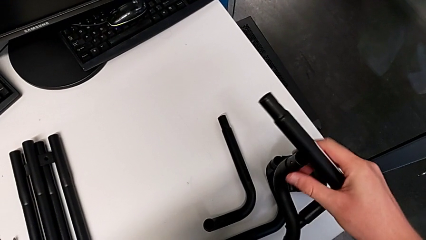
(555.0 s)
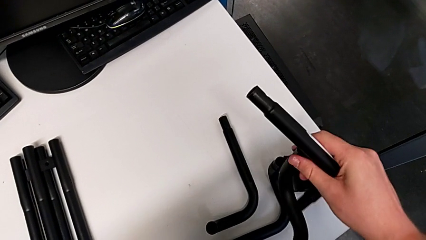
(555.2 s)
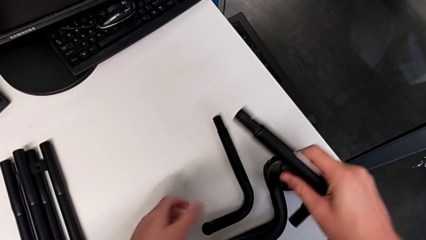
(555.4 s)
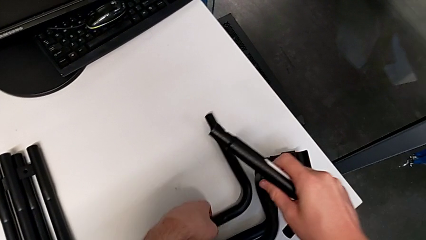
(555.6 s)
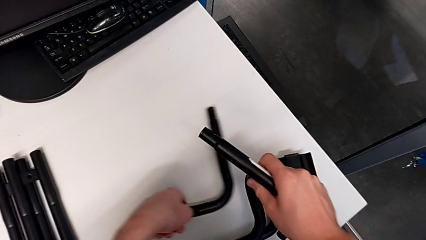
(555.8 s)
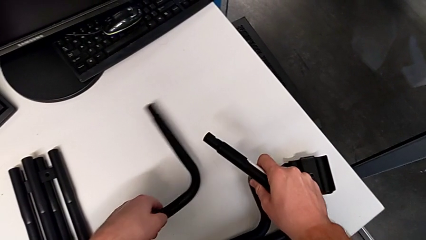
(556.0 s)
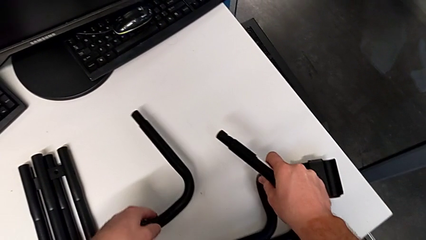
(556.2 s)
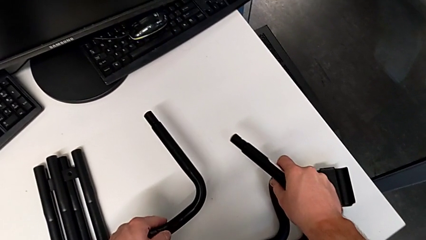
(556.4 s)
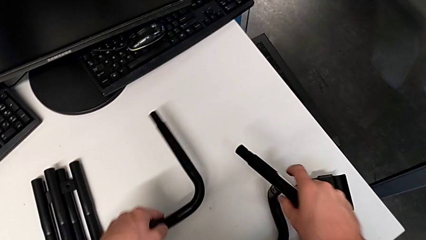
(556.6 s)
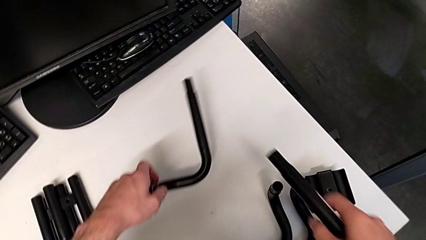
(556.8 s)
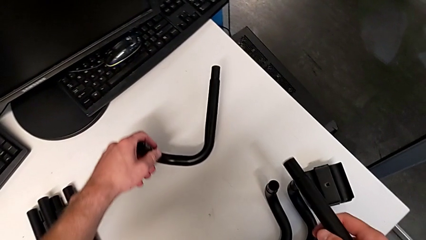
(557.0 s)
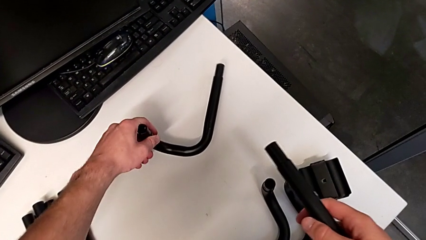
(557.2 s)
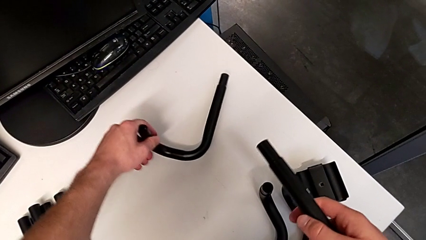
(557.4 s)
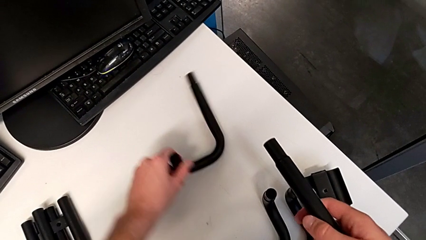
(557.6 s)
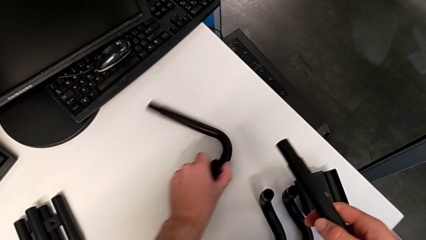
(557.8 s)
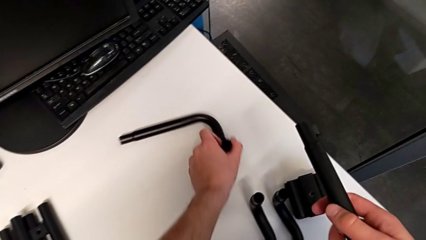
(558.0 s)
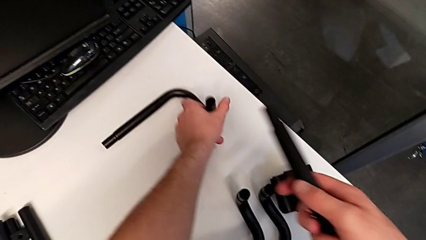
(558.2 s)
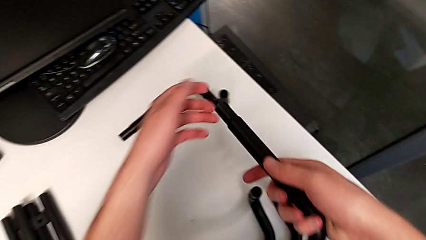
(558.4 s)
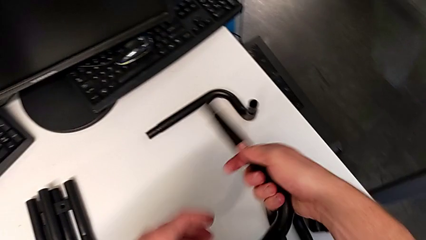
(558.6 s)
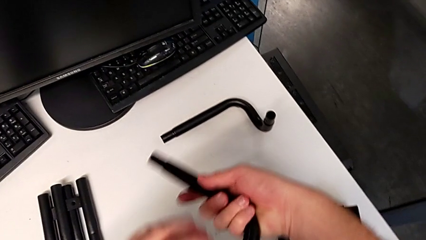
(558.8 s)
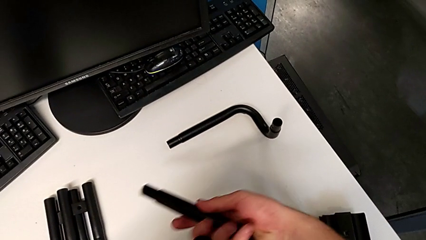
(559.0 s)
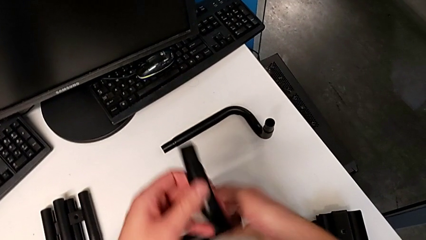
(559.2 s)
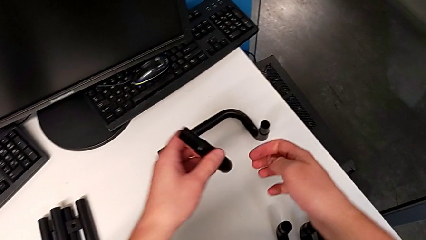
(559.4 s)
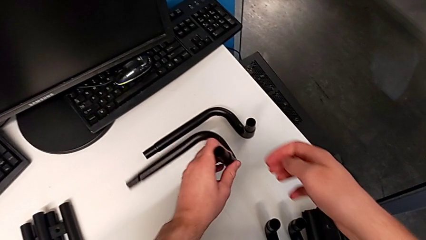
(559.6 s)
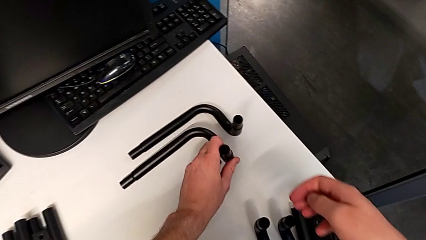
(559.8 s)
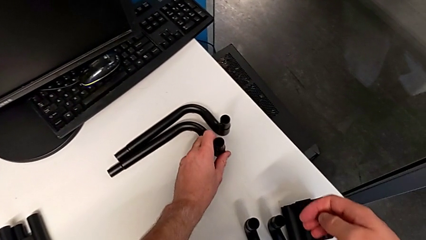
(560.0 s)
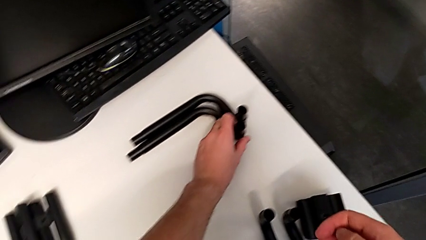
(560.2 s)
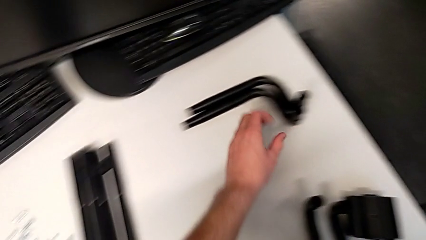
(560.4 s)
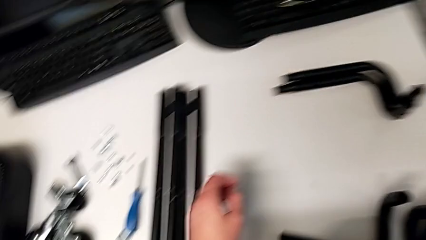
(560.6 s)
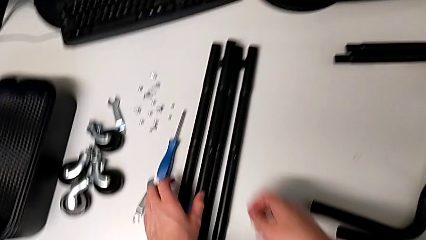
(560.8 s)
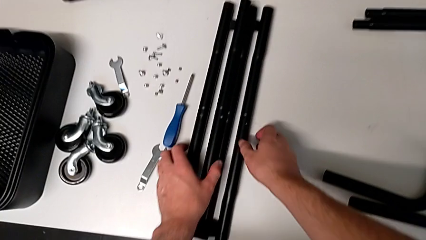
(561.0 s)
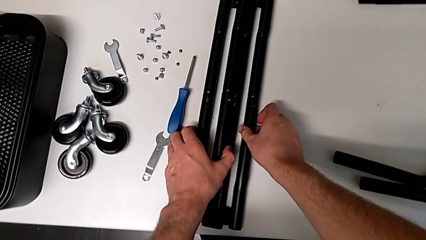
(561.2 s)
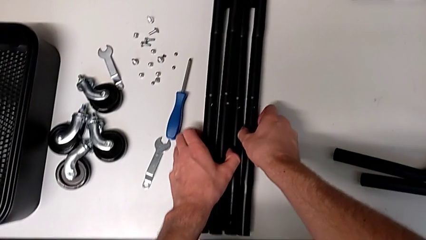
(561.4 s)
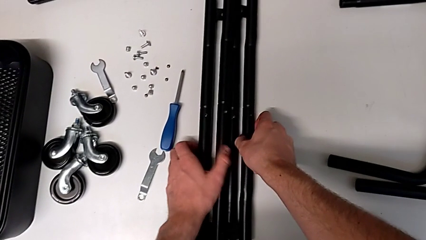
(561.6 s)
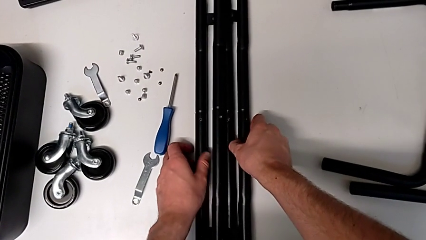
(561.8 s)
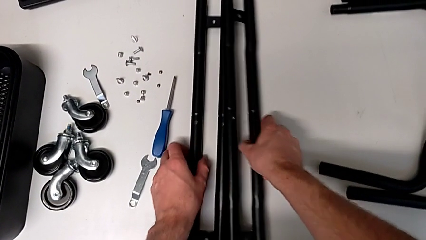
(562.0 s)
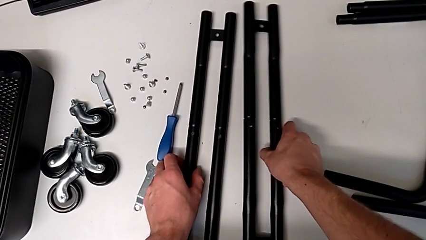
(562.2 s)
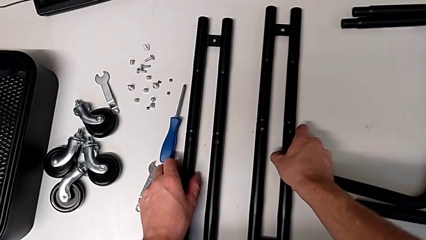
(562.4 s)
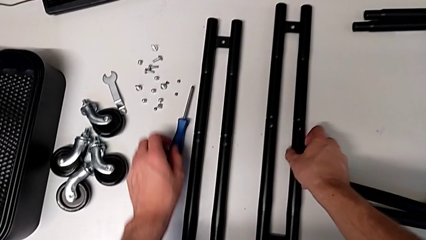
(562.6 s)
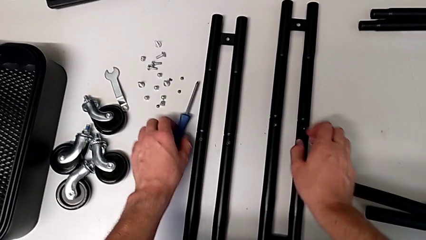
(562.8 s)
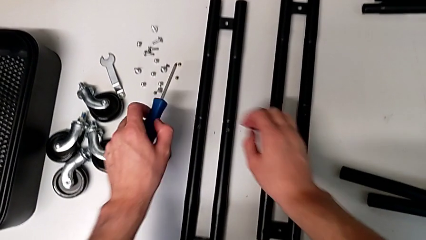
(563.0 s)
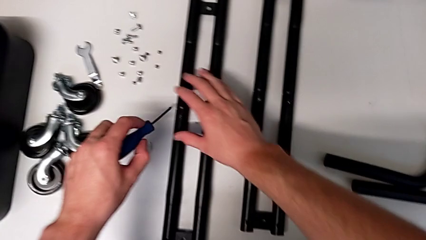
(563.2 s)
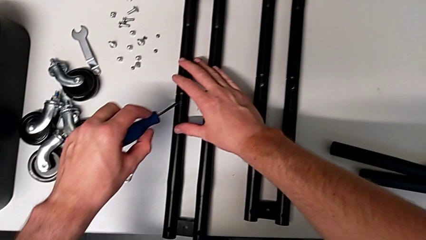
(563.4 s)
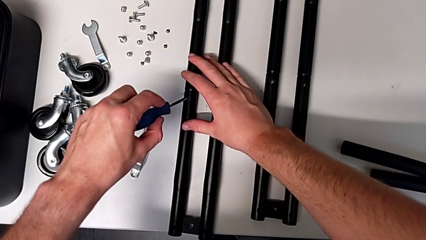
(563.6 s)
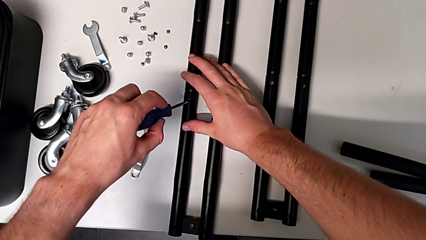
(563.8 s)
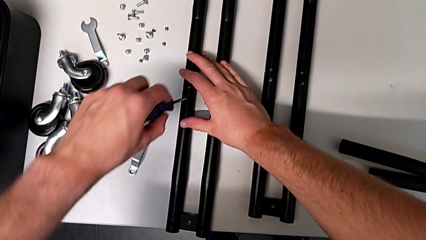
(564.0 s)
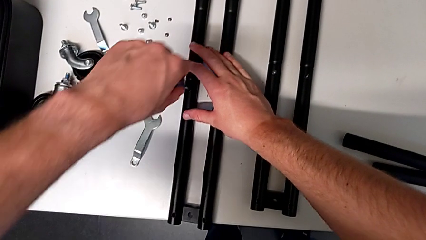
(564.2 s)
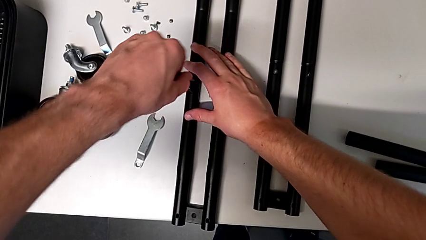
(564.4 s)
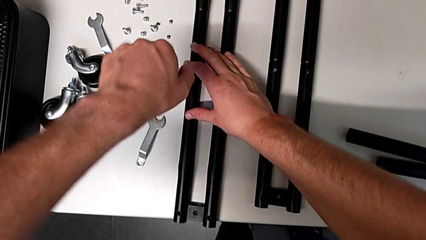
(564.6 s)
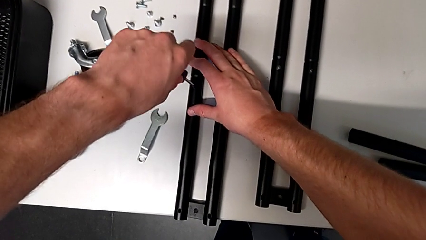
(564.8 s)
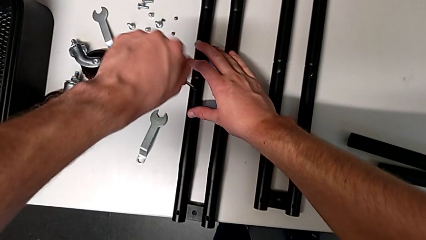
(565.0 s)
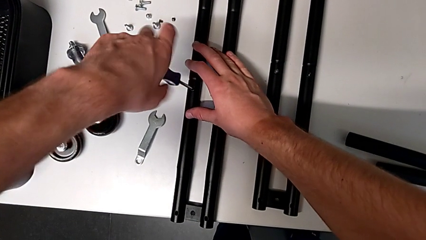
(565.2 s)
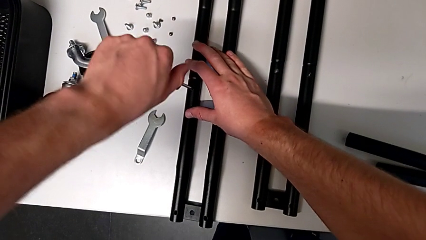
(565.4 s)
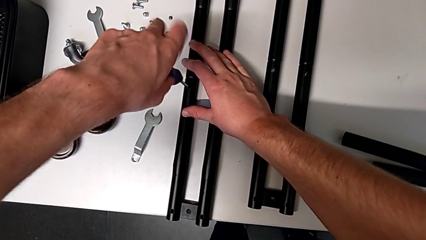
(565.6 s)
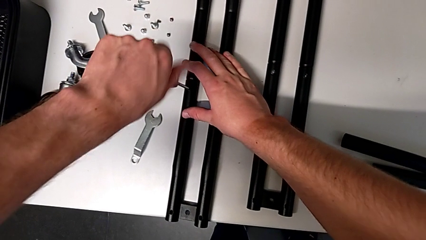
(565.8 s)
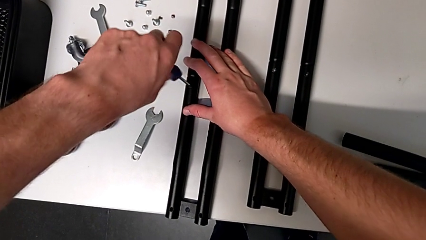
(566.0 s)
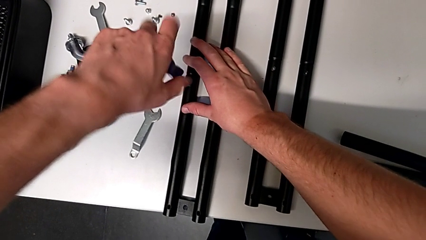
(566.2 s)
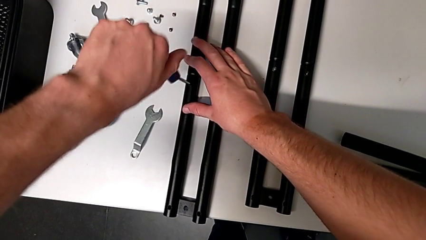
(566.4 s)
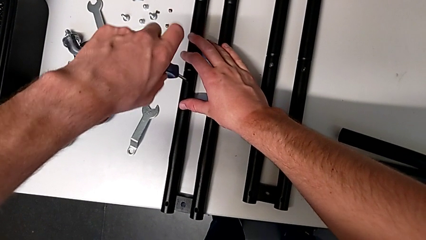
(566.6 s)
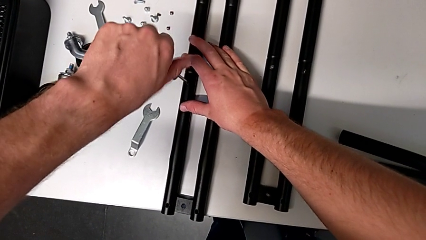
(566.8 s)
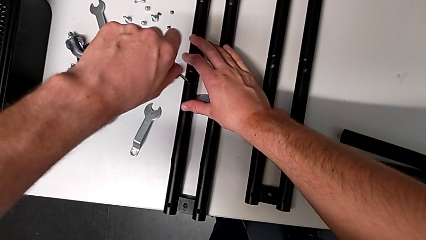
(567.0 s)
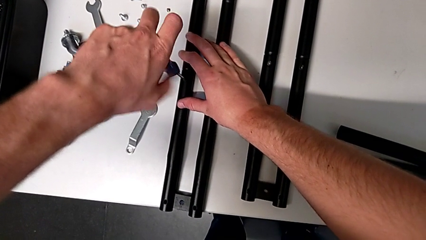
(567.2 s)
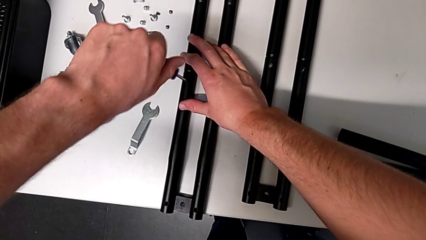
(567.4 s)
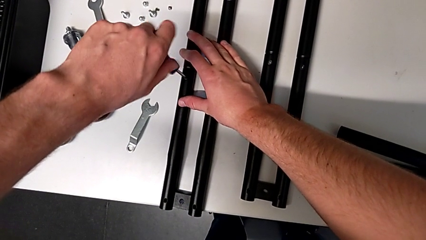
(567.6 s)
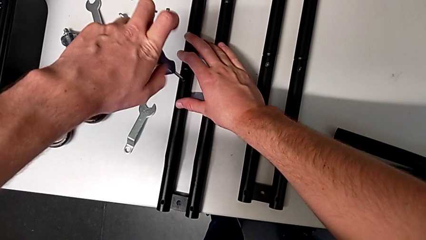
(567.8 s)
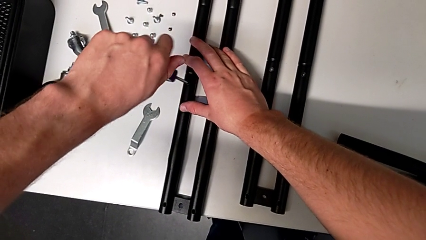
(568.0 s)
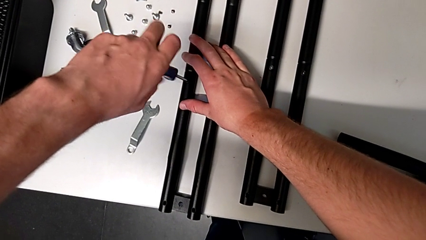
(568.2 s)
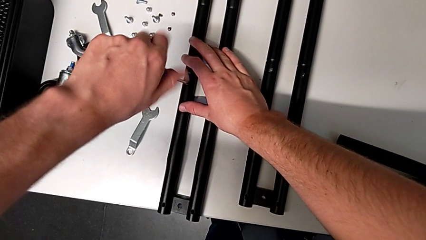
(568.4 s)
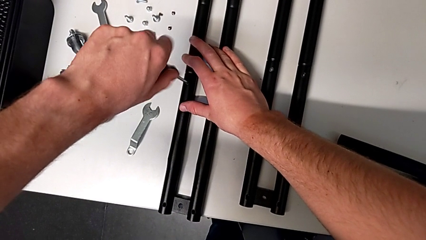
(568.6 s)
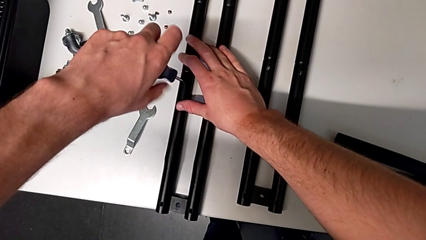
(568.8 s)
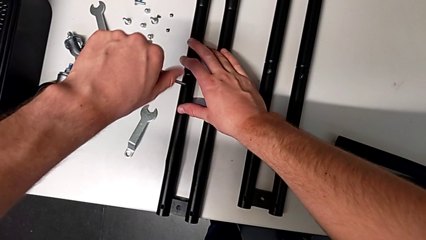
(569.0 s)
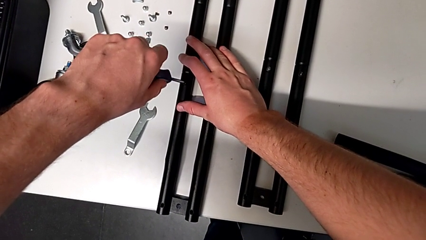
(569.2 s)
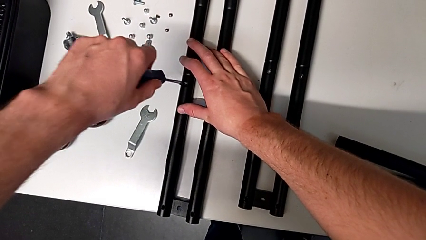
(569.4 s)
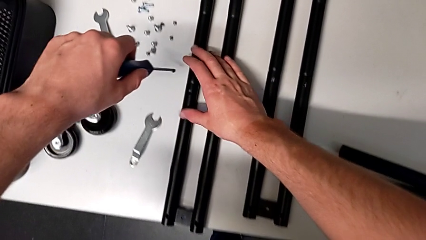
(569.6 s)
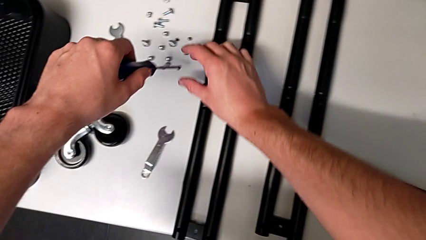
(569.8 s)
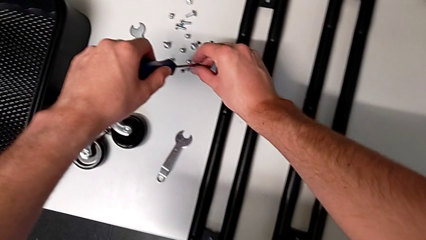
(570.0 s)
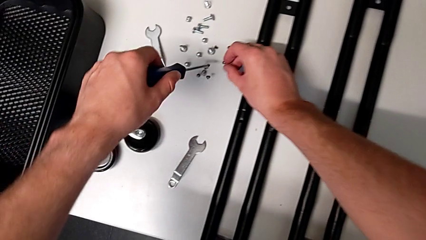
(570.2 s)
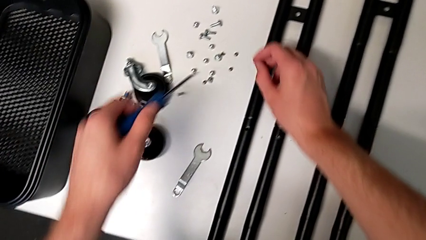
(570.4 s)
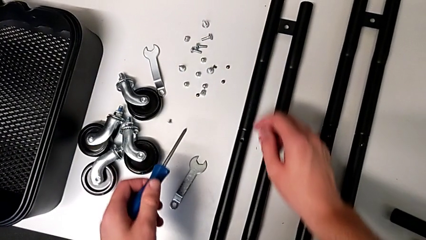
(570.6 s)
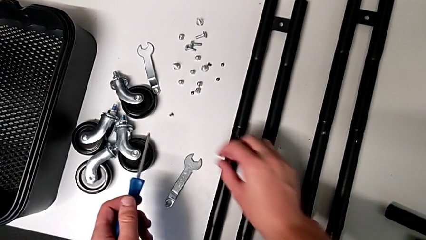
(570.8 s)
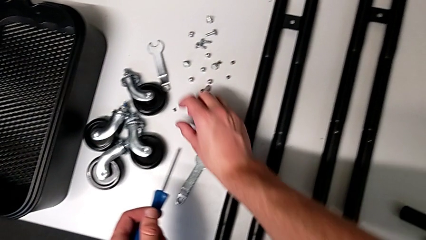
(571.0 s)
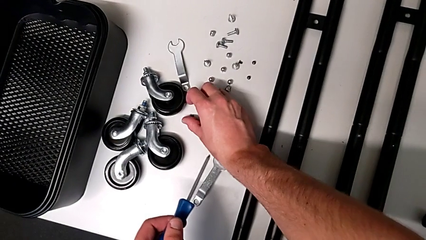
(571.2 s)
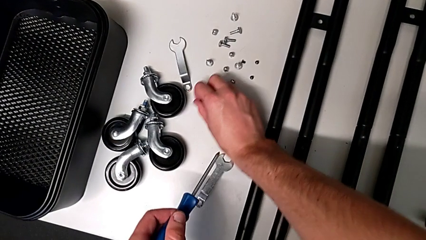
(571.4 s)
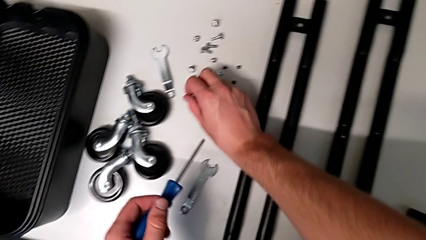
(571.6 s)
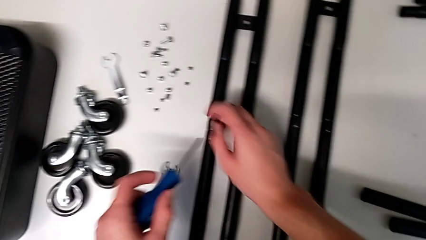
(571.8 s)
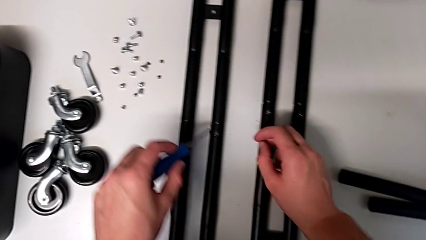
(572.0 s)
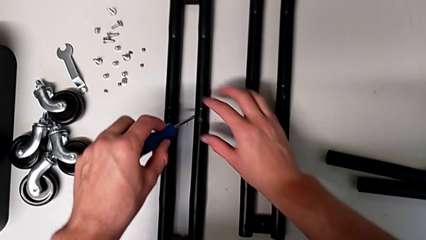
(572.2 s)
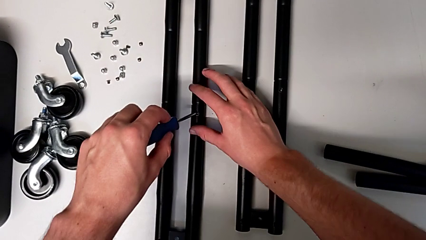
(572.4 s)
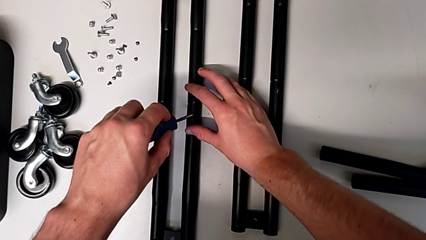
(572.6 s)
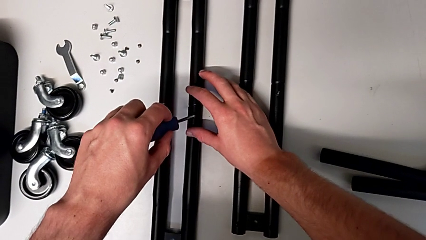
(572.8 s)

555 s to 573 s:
The camera wearer is disassembling the side bars. They approach the second half frame, place the third half frame, place the second half frame, grab the fourth half frame and place it. They grab the second leg, grab the first leg, grab the second leg, split the first leg and split the second leg. They grab the screwdriver, approach the eleventh screw, insert it, unscrew it, disassemble it, grab it, drop it, place it, approach it, grab it and insert the screwdriver.
